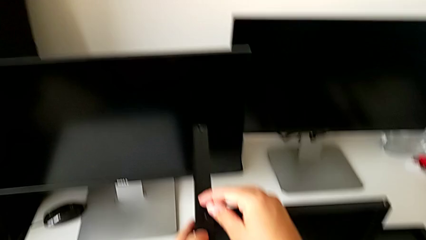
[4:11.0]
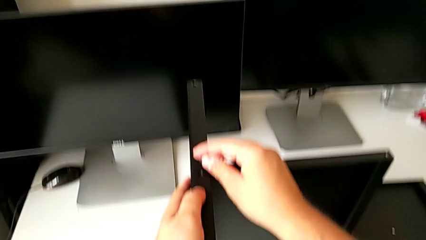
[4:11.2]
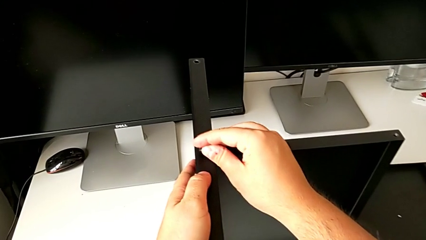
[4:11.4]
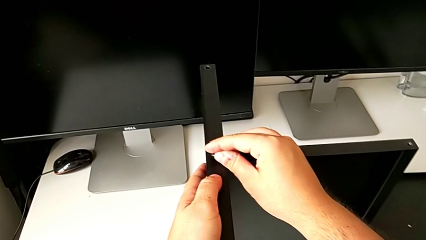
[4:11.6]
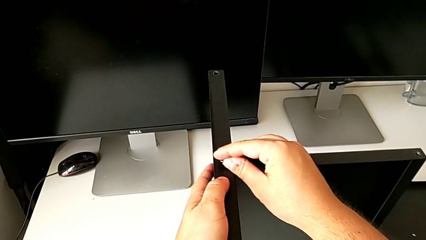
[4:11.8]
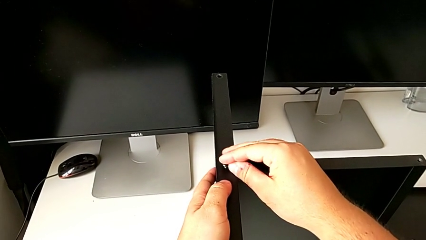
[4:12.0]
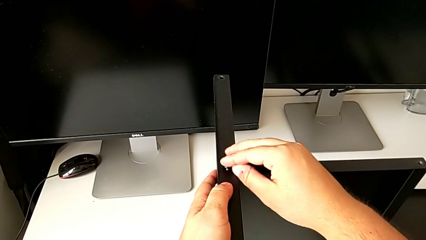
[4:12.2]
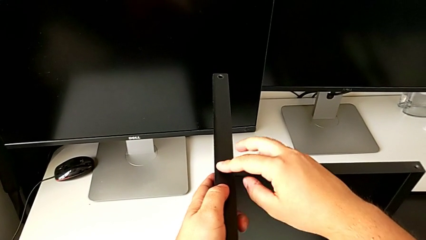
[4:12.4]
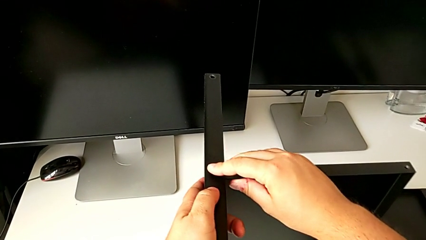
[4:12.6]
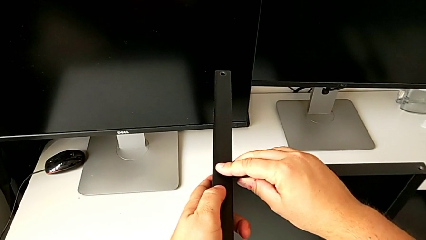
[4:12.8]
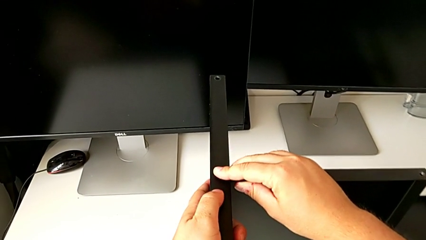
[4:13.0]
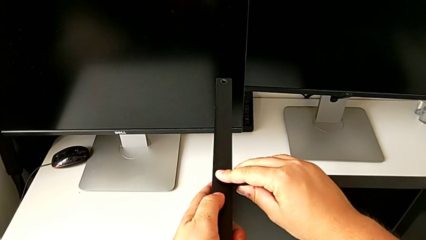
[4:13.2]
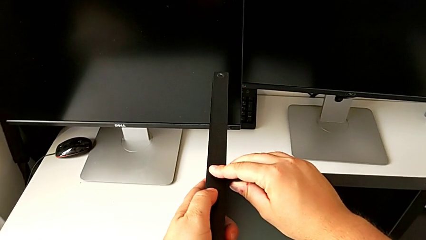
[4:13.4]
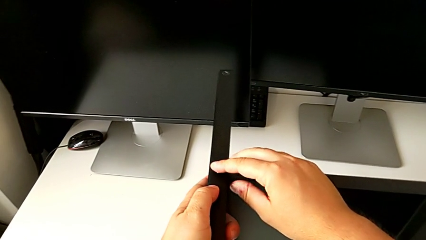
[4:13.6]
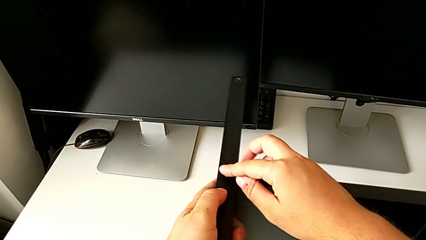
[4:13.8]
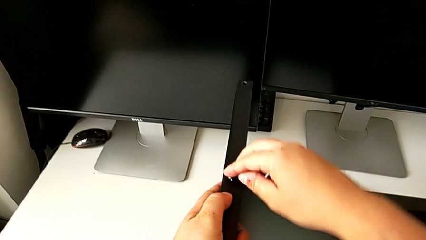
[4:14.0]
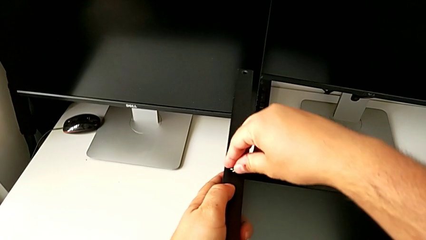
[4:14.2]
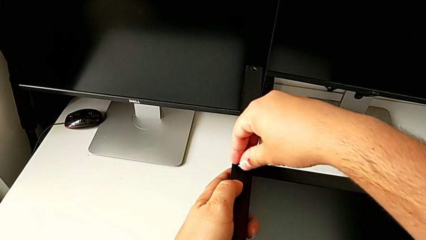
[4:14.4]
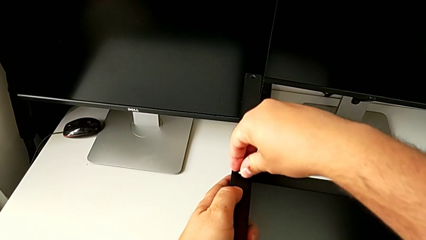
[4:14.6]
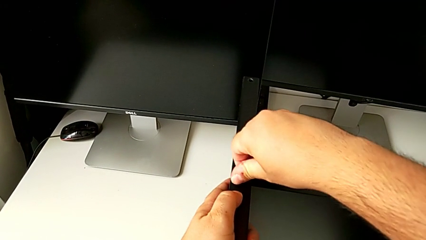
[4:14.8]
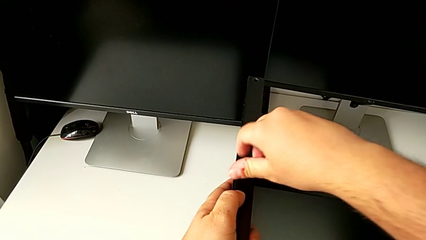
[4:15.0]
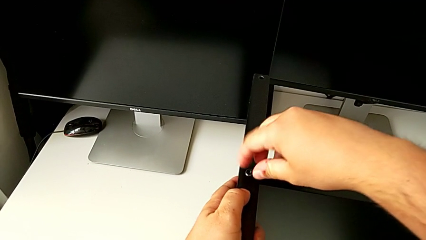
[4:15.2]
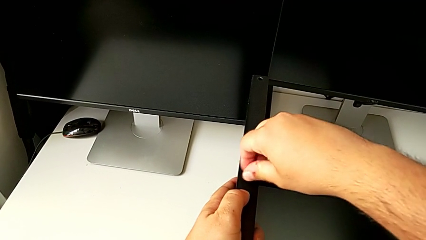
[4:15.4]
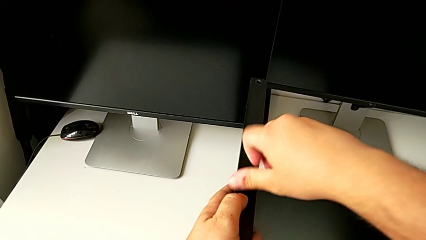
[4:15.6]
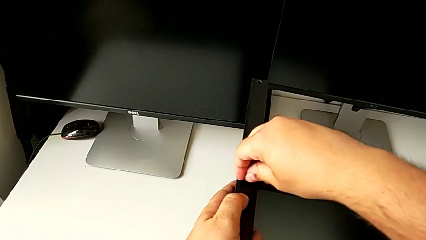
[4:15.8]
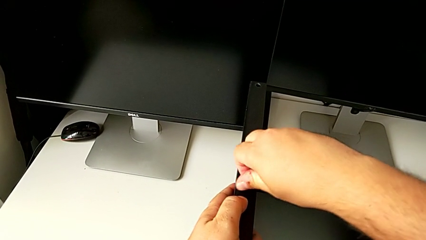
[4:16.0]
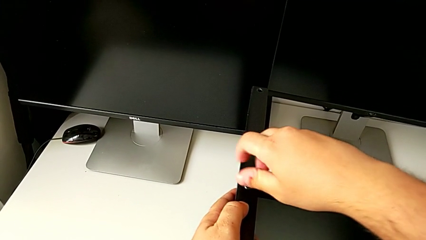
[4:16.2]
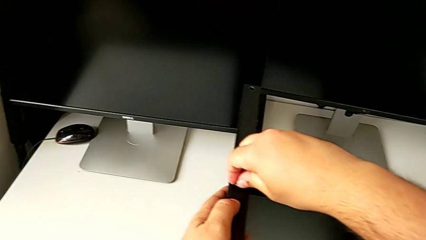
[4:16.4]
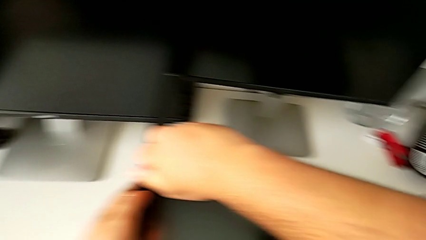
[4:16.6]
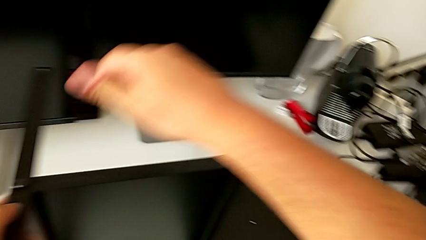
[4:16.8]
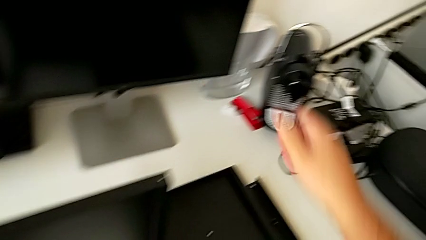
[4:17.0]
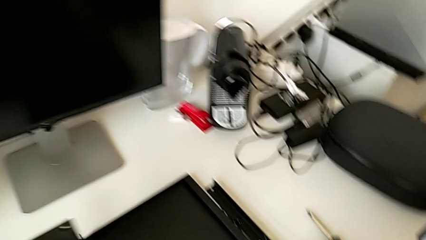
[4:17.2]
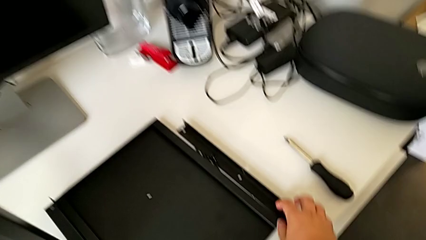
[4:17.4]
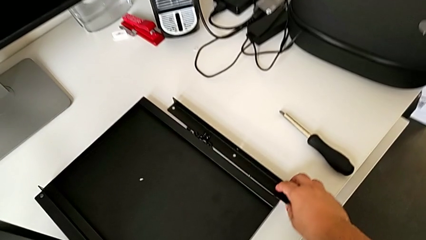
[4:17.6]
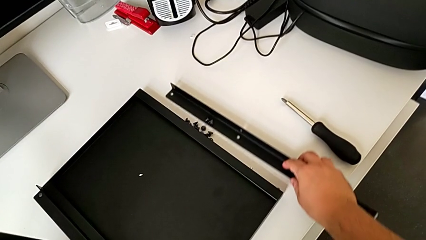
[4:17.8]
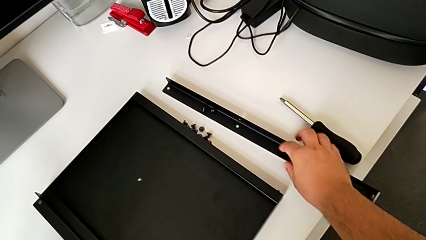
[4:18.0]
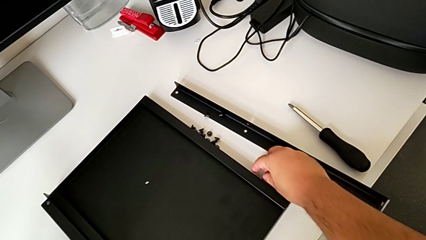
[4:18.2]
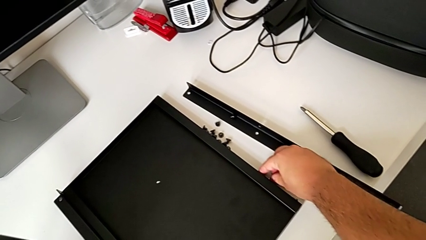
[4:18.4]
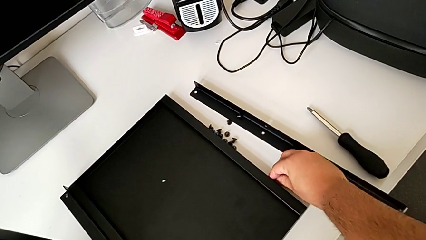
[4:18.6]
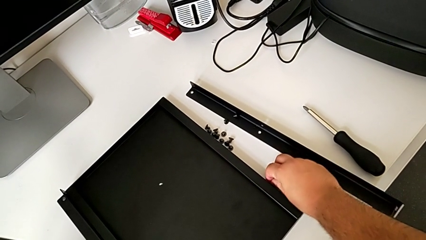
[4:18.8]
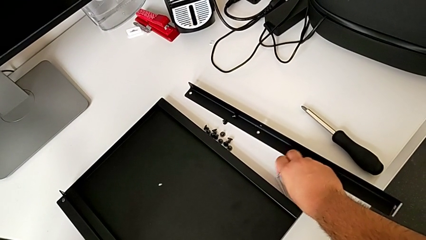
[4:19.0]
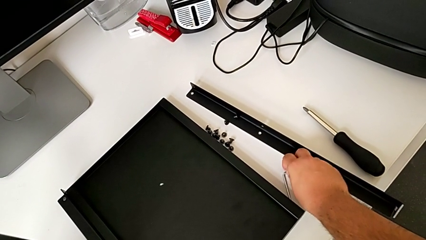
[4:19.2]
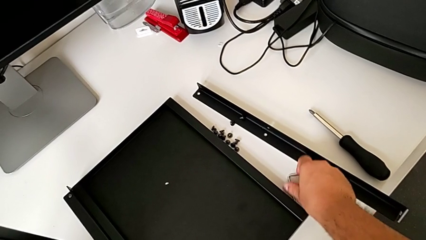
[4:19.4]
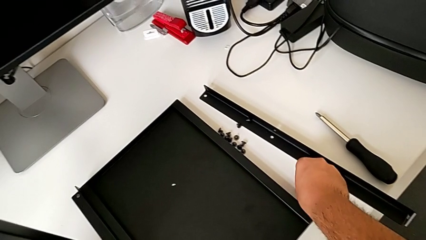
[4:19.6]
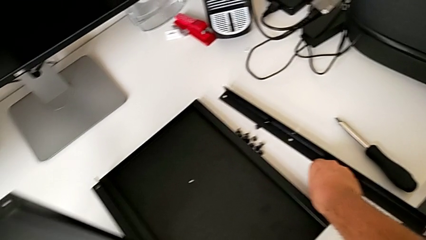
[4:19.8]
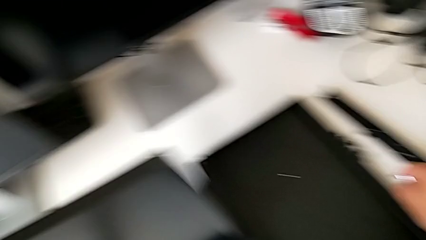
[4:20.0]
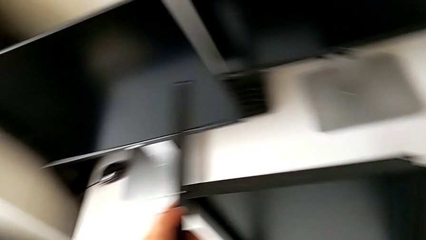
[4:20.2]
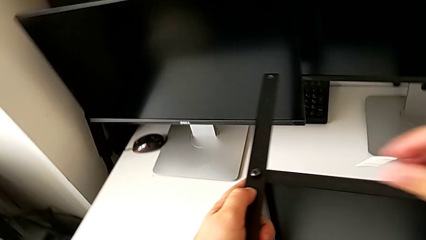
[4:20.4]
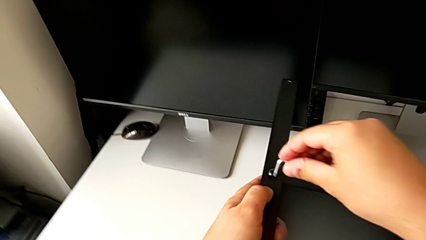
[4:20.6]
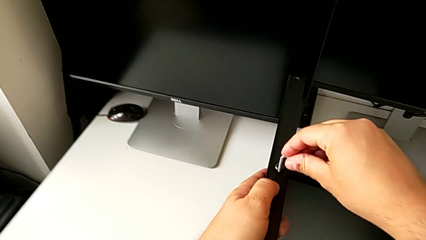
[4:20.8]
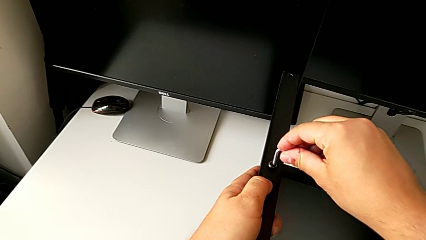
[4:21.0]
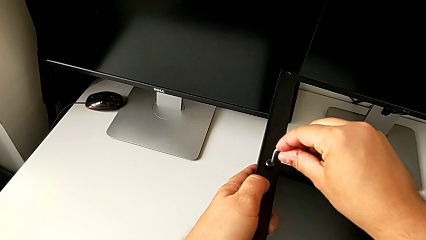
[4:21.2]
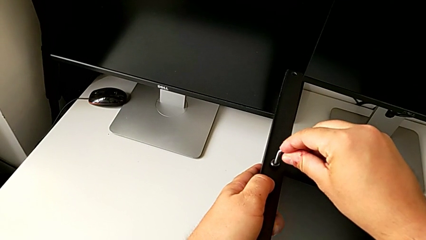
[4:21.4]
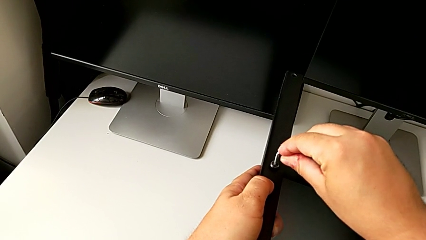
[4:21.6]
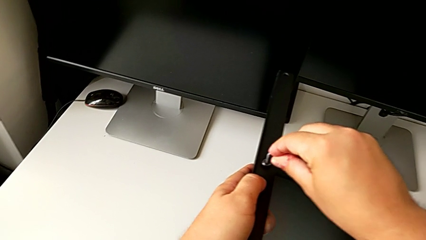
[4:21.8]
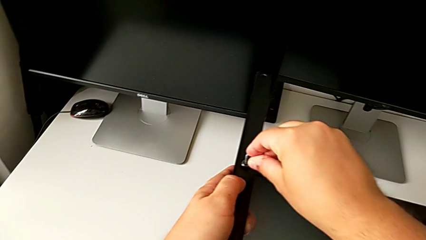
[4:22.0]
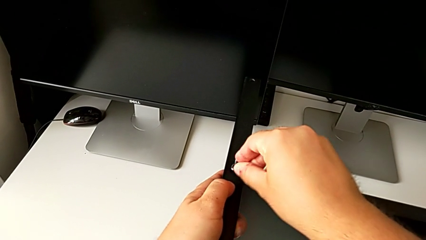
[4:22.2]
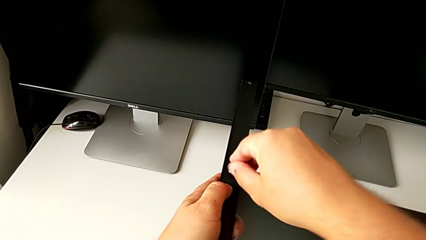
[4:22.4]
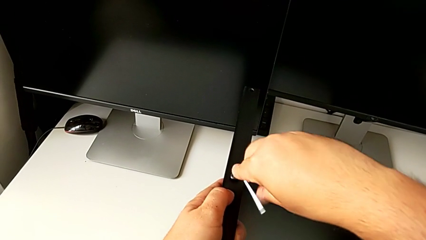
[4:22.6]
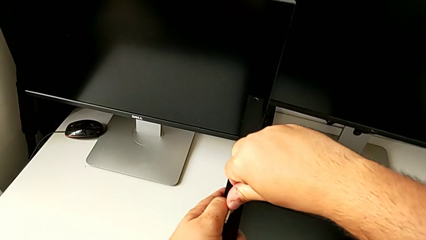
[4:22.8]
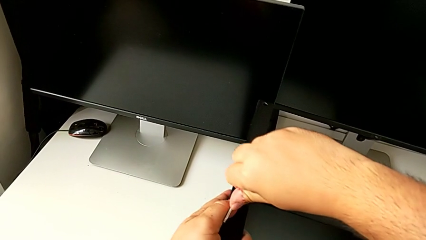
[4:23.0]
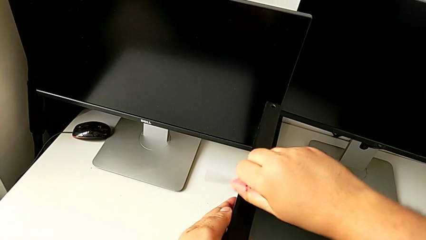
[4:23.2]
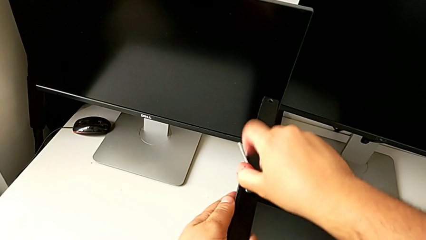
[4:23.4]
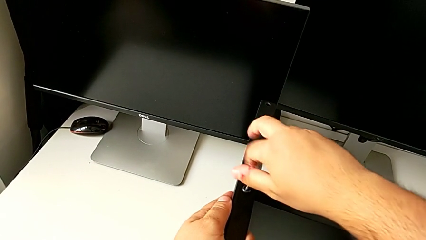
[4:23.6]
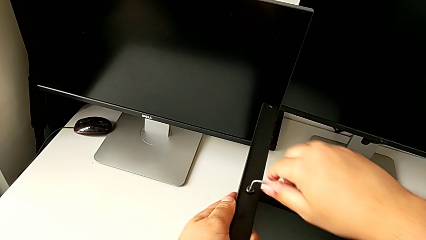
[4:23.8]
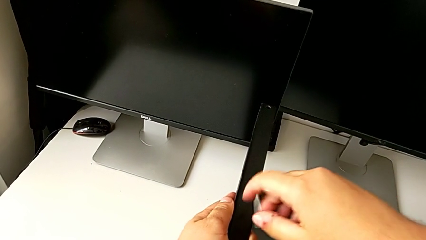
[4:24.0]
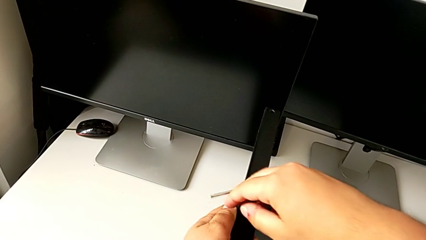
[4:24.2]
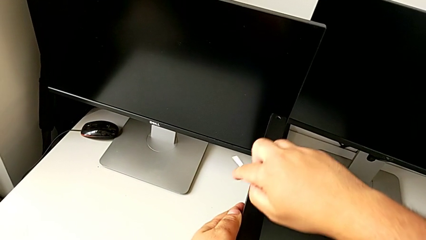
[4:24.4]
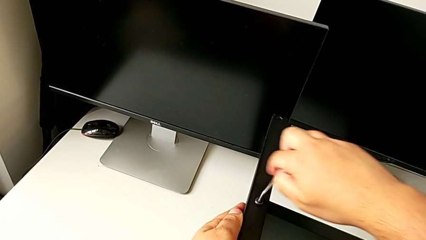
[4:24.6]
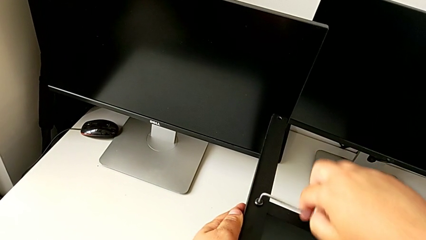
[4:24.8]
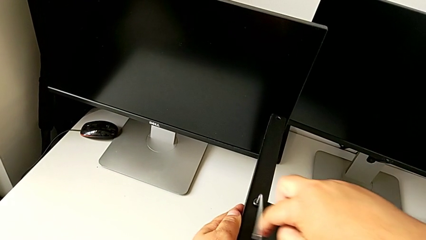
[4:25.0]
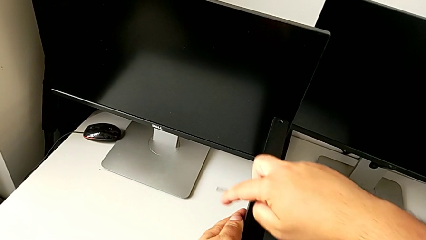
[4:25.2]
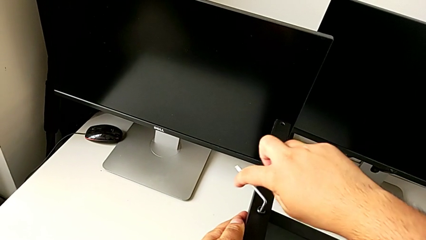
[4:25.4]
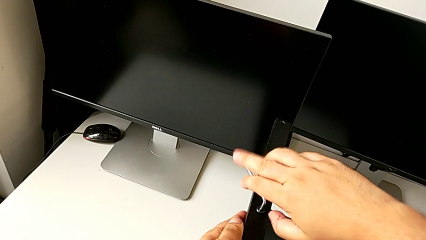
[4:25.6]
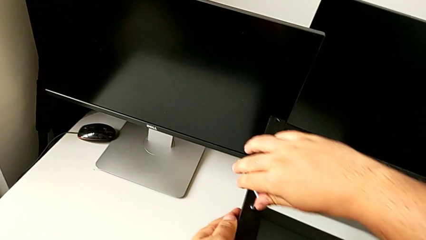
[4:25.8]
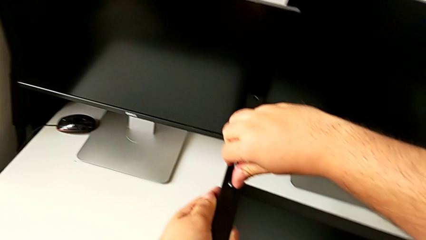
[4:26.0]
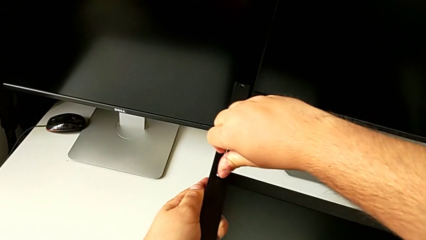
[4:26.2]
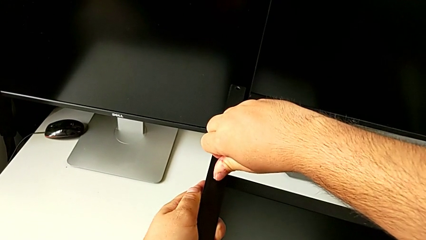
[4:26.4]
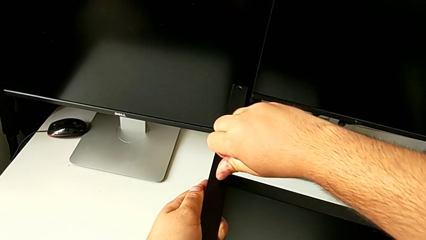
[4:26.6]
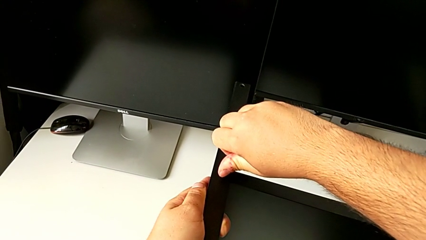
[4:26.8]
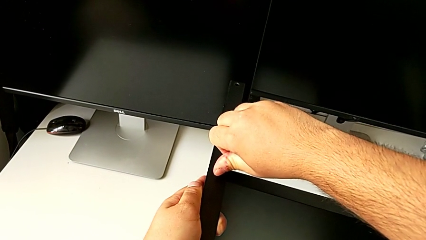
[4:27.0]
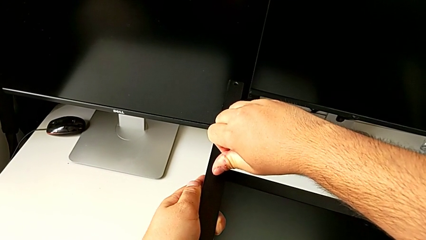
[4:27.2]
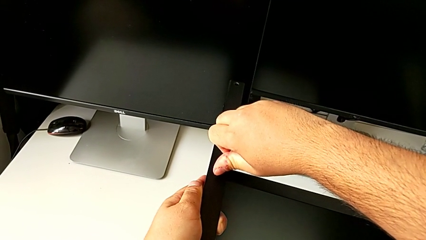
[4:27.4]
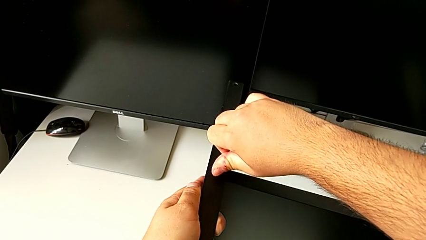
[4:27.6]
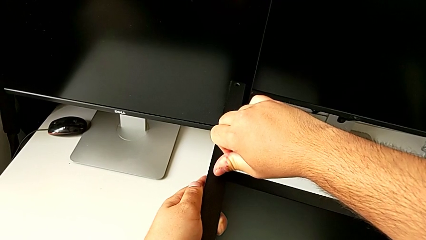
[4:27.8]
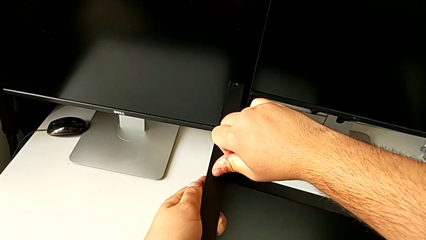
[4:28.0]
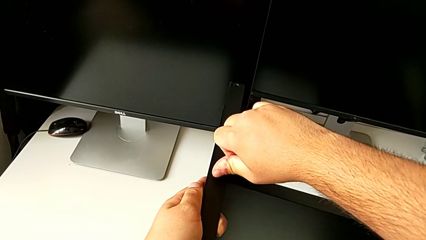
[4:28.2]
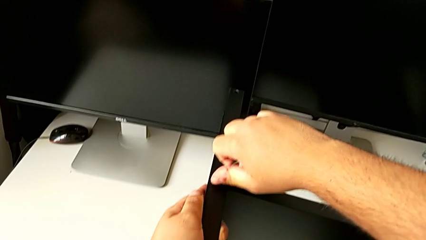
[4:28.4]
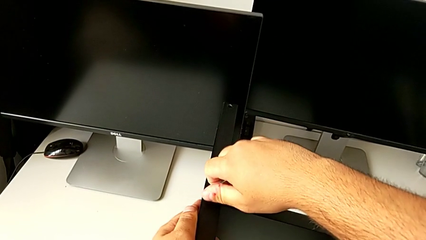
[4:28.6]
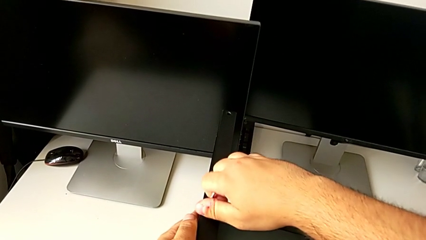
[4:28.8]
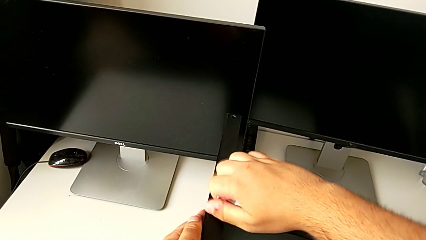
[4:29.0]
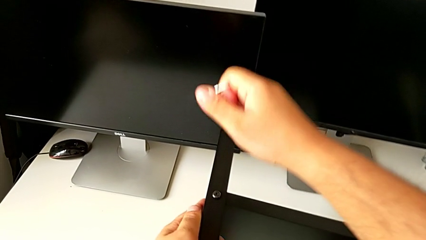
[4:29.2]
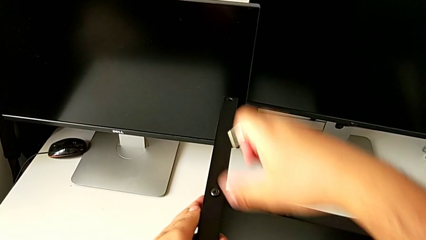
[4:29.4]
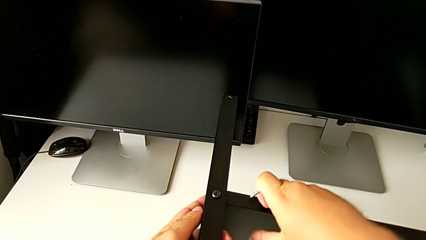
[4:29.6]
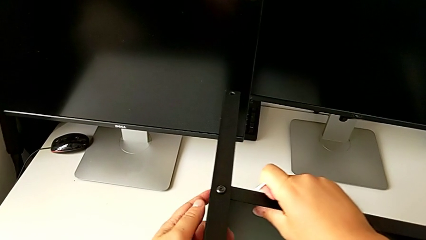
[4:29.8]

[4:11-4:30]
The camera wearer is assembling the third leg to the shelf. They place the hex socket head, screw it, slide the leg, grab the hex socket head, grab the Allen wrench and screw the hex socket head.
